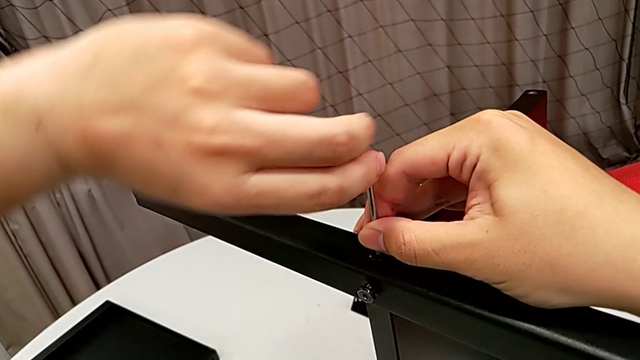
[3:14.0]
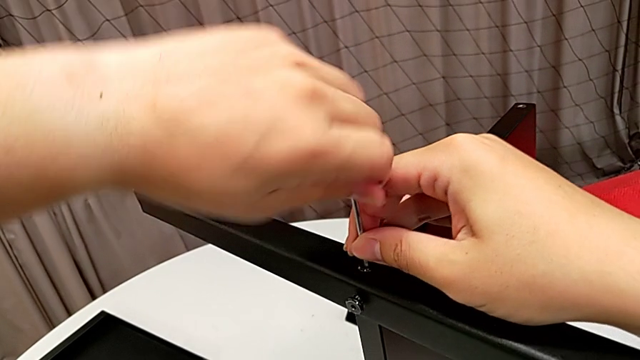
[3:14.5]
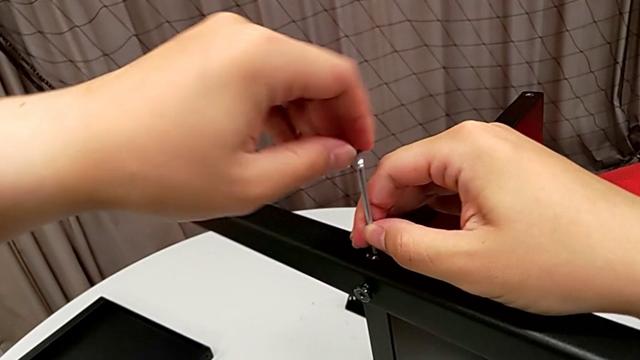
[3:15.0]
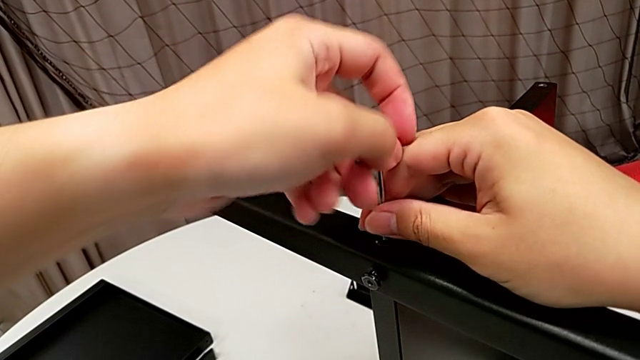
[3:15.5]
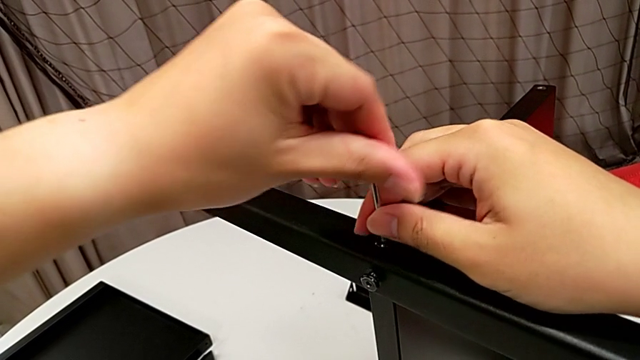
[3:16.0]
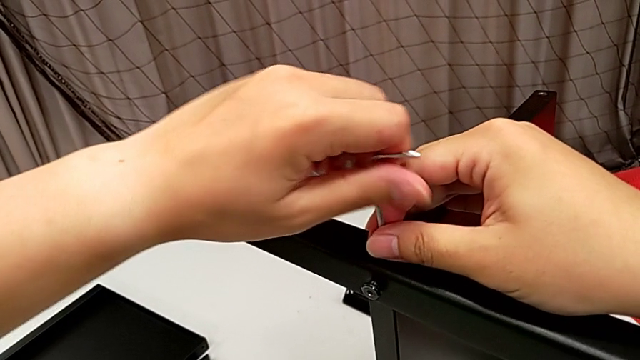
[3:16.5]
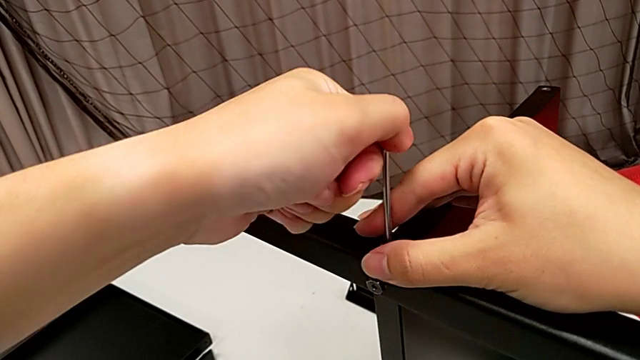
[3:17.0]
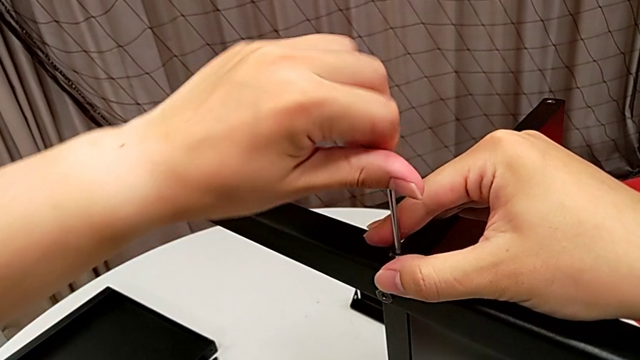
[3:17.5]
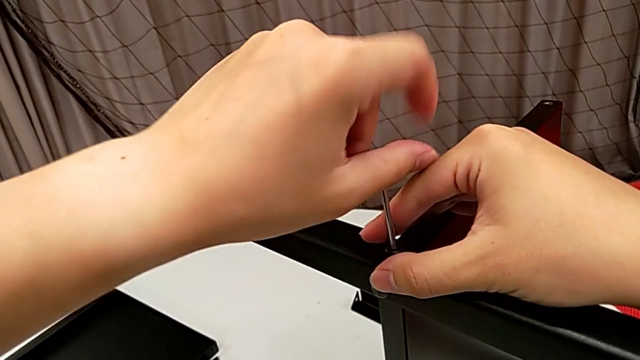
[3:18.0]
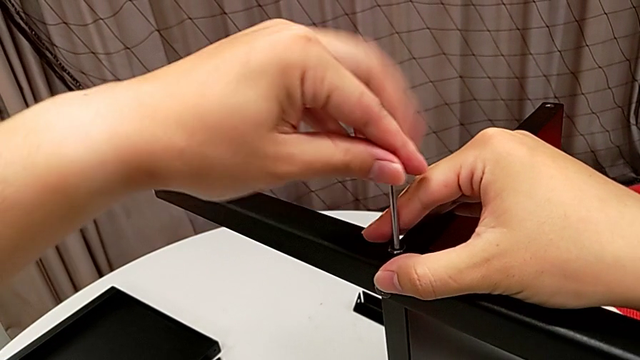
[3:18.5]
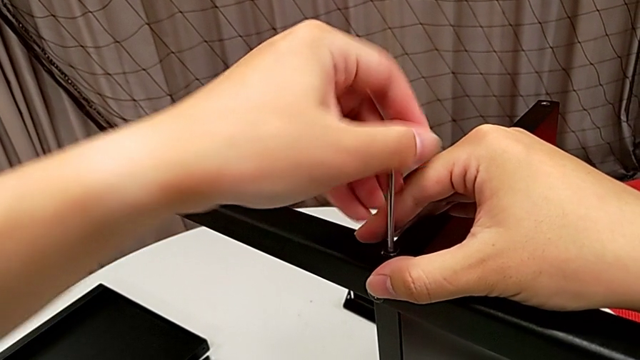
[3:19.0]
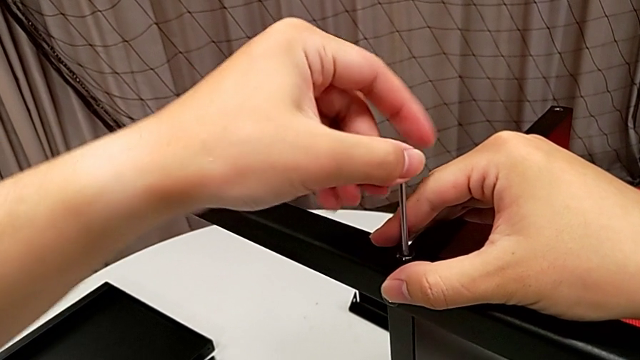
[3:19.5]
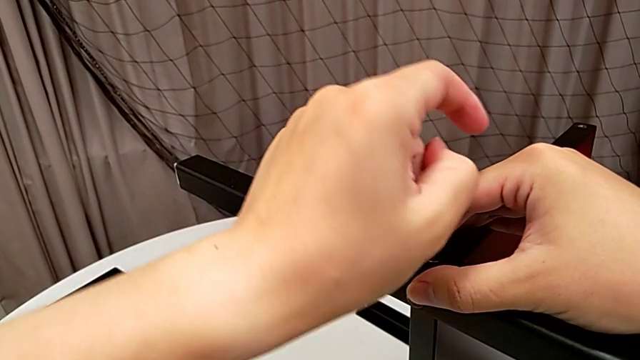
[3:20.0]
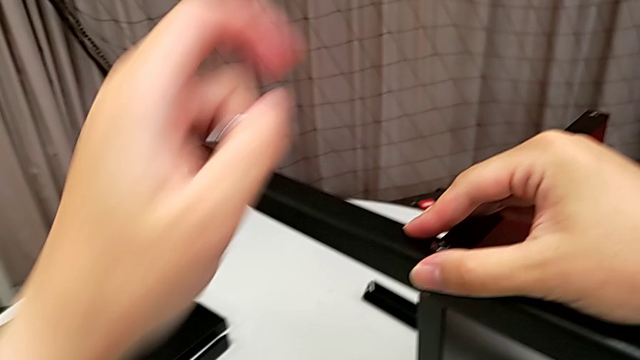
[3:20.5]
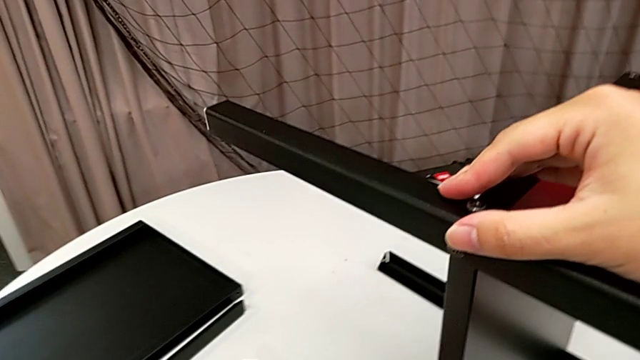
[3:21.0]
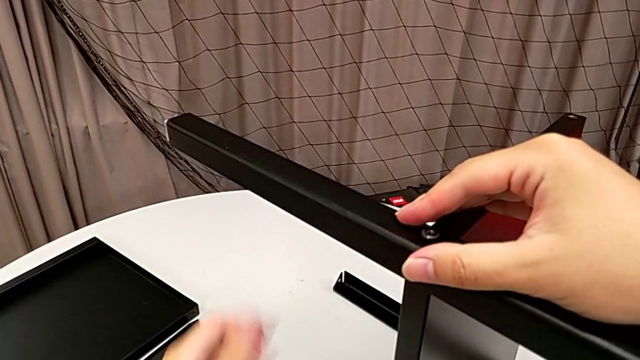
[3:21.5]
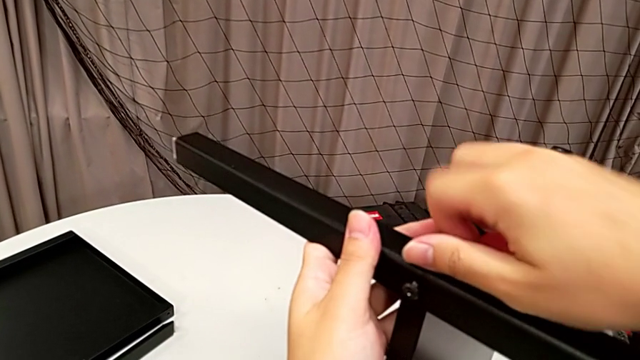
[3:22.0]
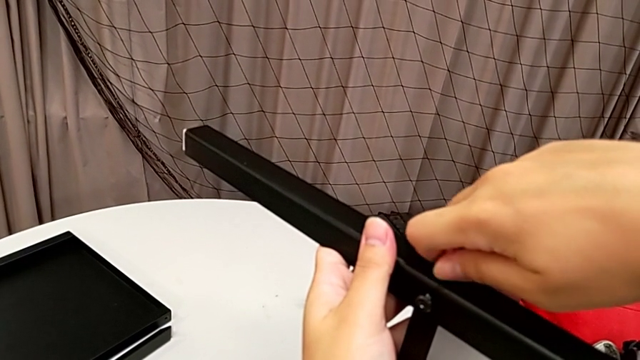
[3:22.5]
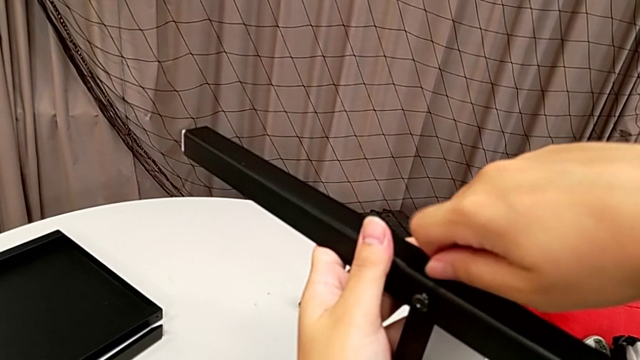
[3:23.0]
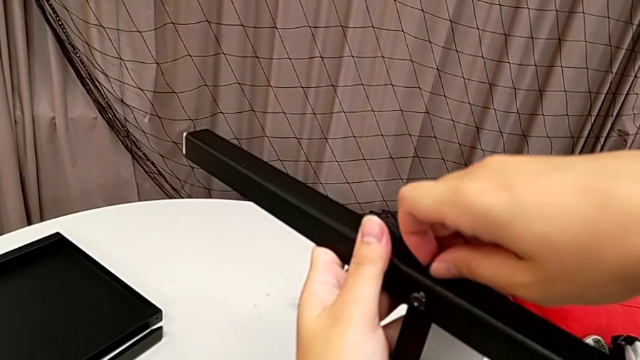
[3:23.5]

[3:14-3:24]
The camera wearer is unscrewing the second leg from the bottom shelf. They unscrew the hex socket head, withdraw the Allen wrench, place it, unscrew the hex socket head and disassemble it.

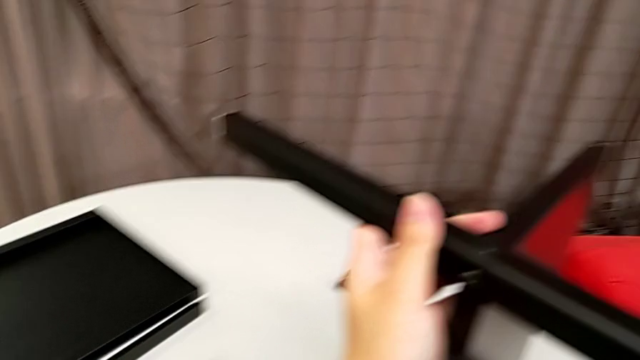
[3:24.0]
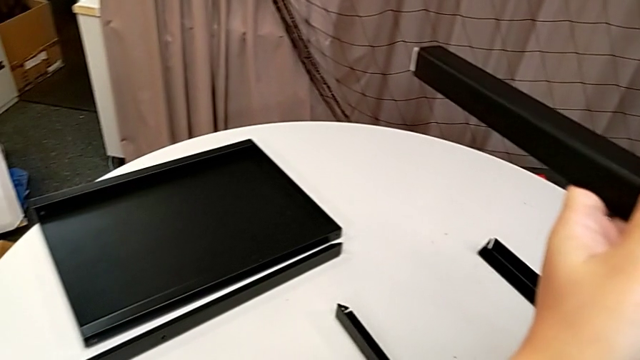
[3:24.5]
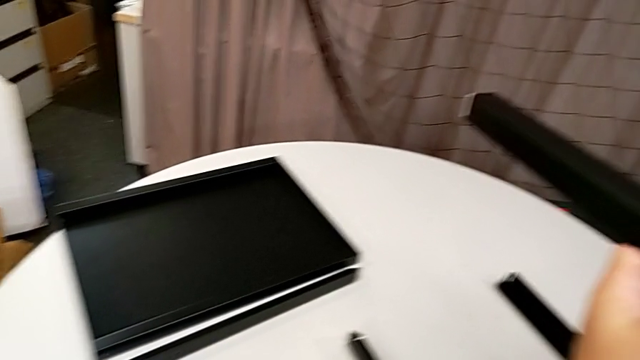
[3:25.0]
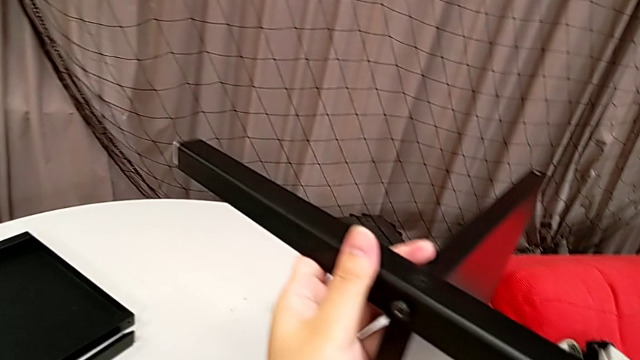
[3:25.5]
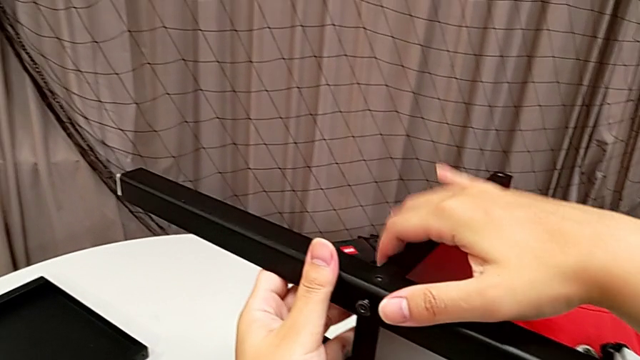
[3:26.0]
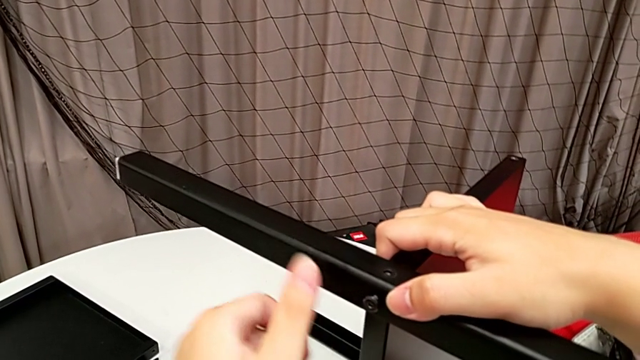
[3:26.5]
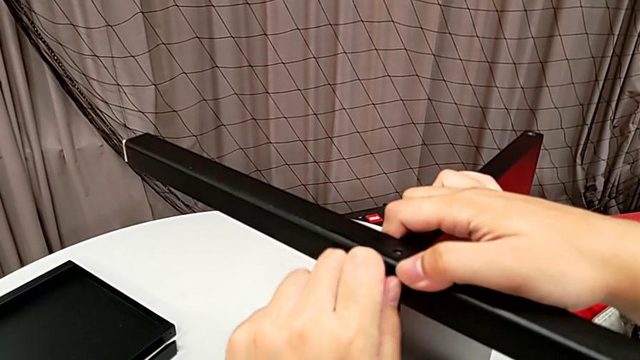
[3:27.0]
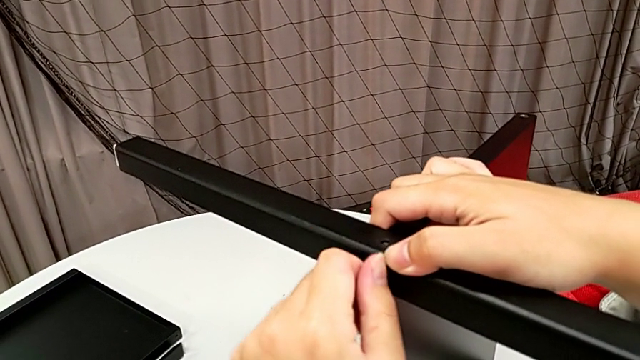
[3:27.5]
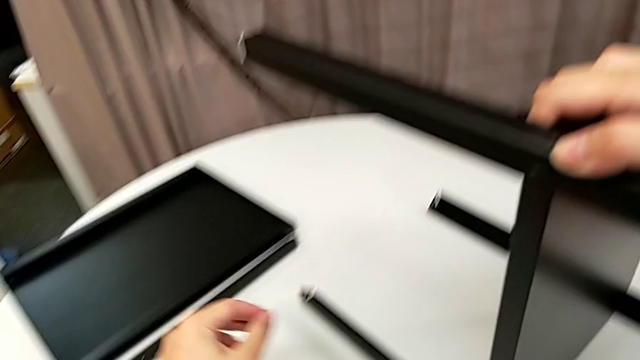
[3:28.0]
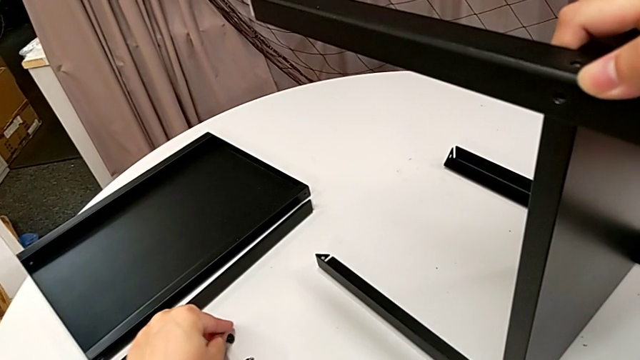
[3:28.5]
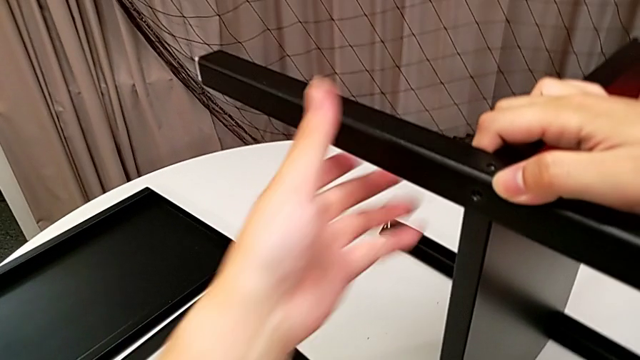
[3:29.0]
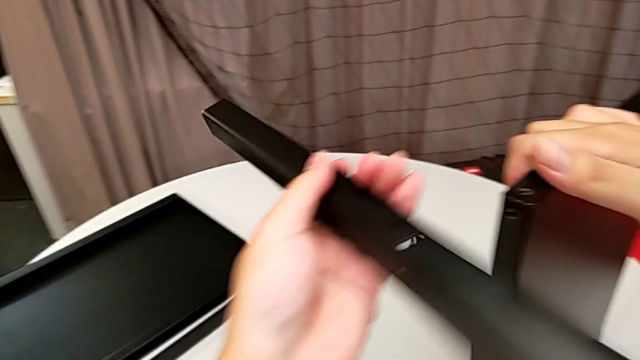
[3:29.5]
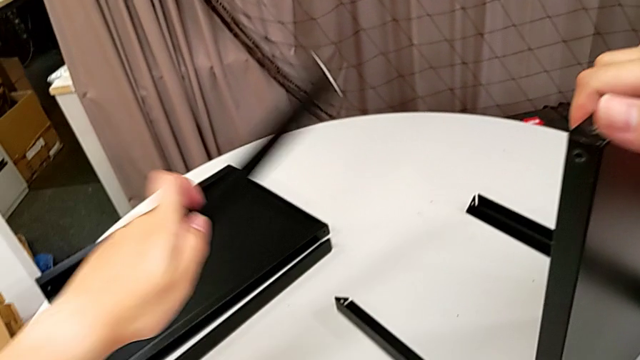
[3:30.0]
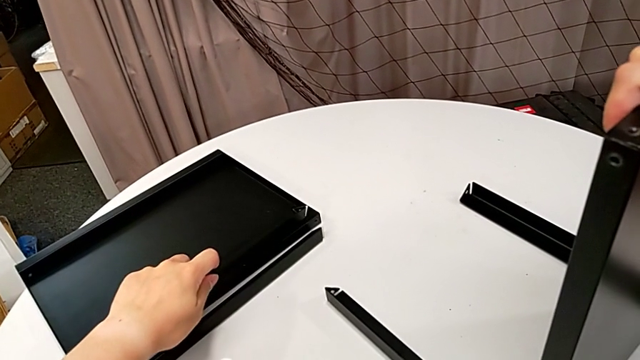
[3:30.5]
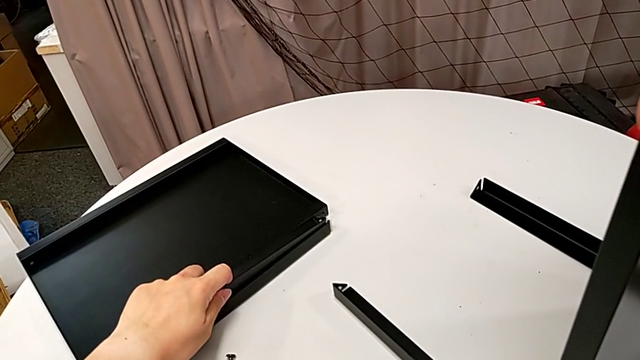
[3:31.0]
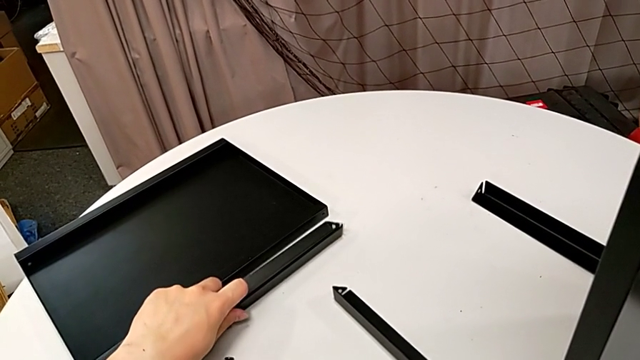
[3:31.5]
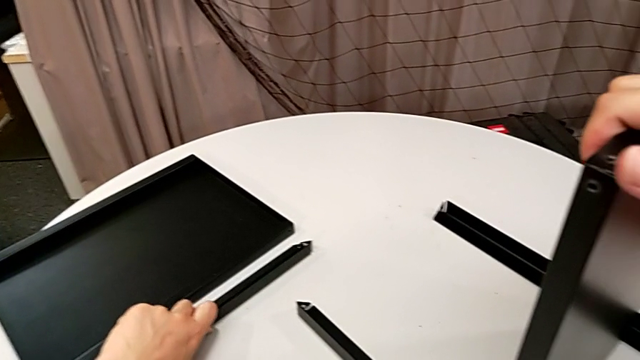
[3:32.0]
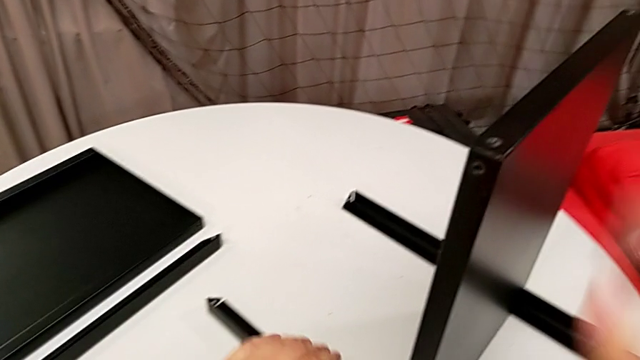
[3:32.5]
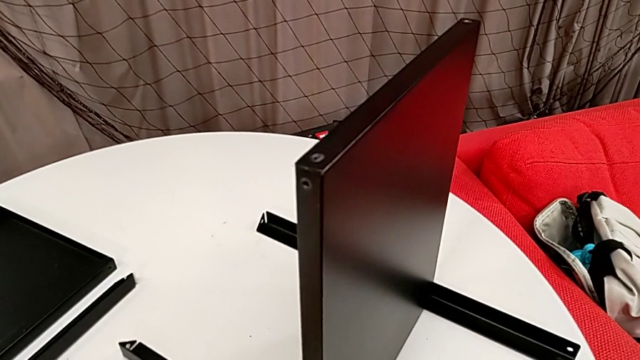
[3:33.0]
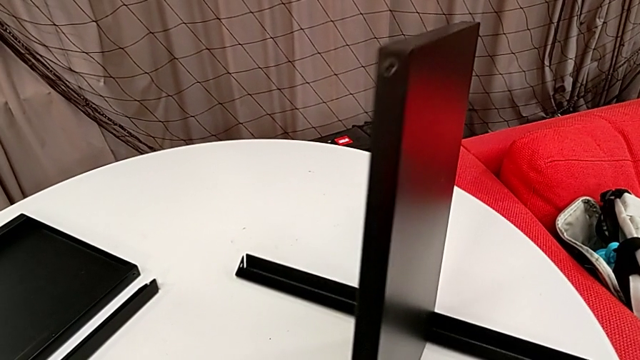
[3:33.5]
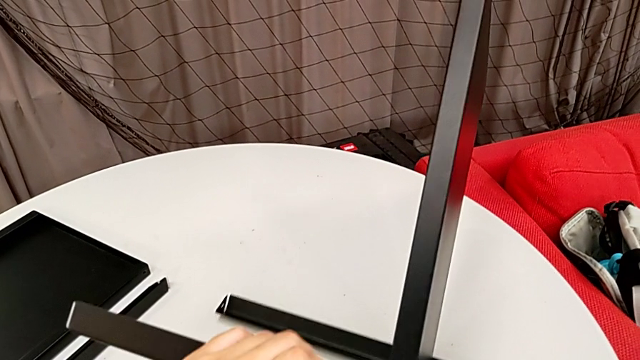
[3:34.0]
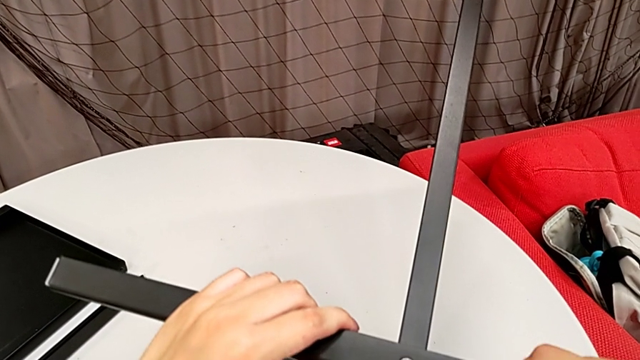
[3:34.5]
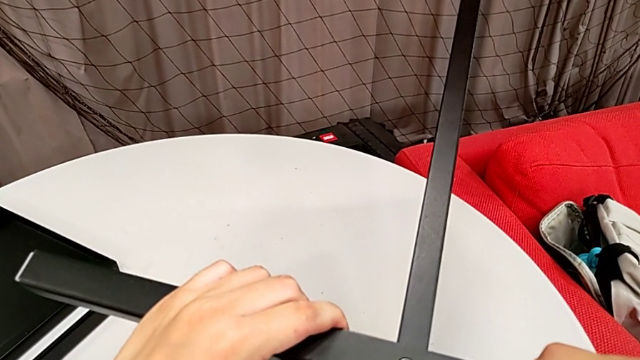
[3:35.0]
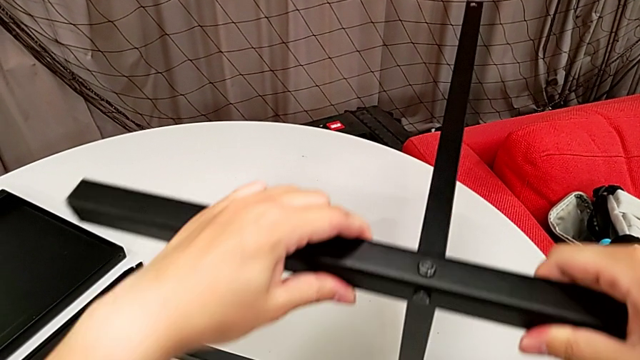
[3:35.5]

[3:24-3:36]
The camera wearer is unscrewing the second leg from the bottom shelf. They place the hex socket head, grab the nightstand, disassemble the hex socket head, place it, disassemble the leg, place it and rotate the nightstand.
